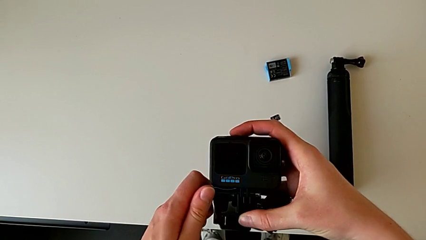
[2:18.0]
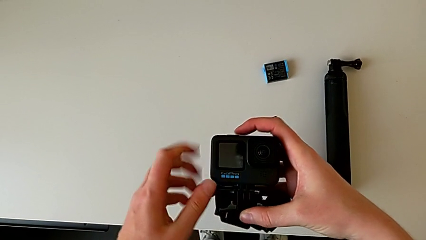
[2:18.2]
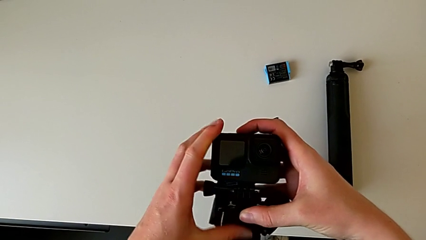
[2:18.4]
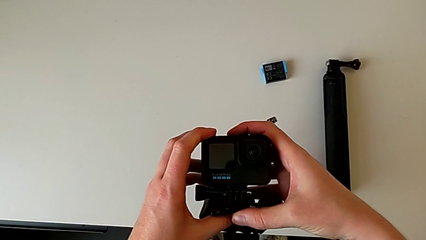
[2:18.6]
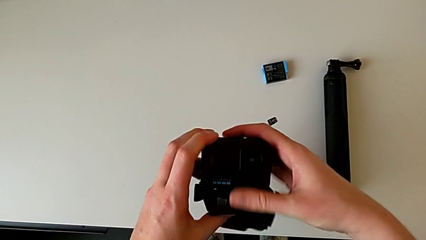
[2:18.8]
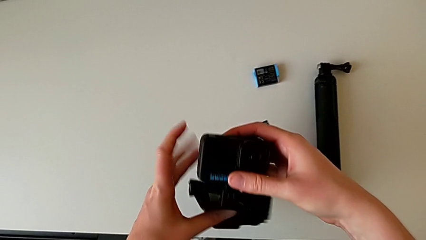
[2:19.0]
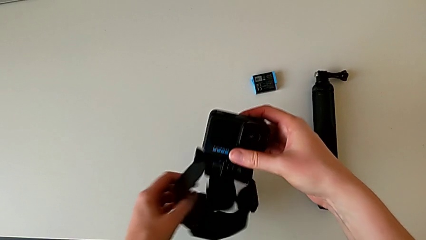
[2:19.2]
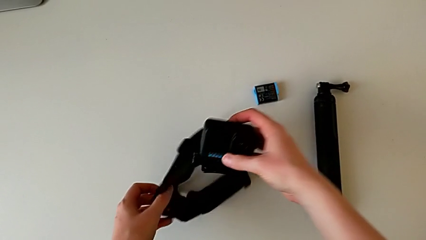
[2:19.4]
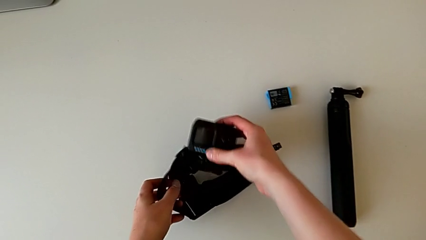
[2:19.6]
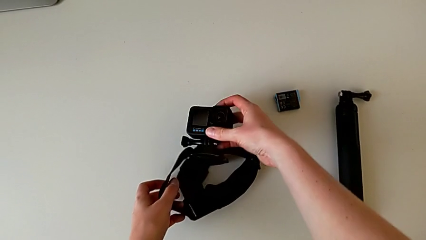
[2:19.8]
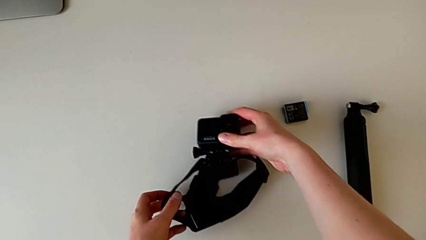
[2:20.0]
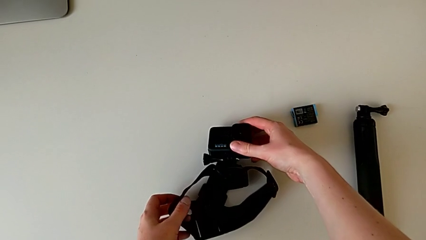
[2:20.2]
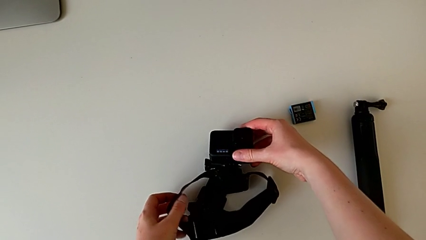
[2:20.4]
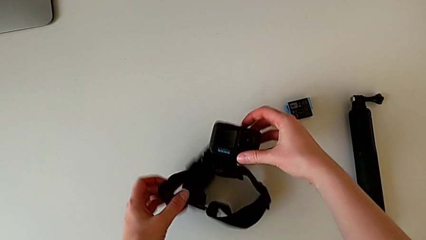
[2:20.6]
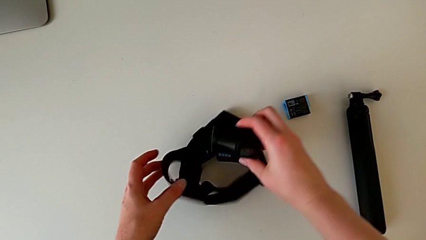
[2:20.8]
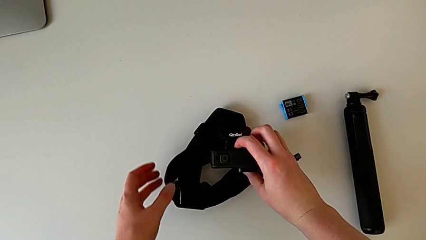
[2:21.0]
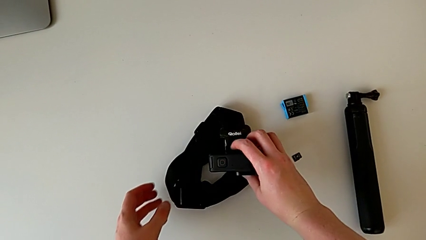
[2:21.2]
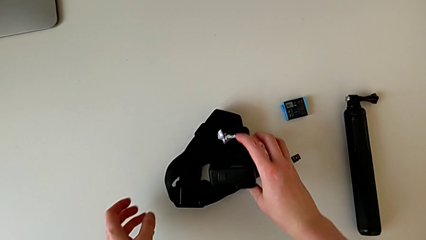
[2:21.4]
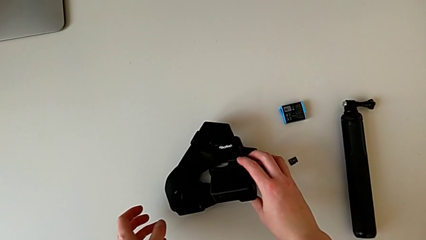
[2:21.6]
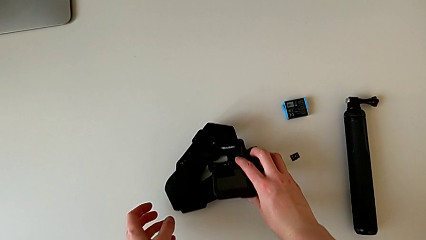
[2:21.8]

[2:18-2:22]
The camera wearer is assembling the GoPro onto the strap. They place the GoPro.

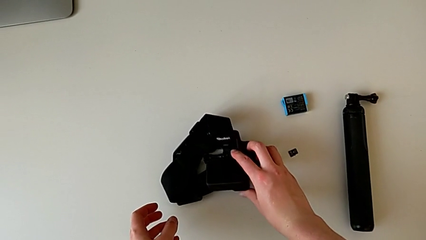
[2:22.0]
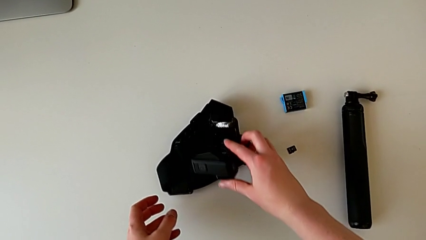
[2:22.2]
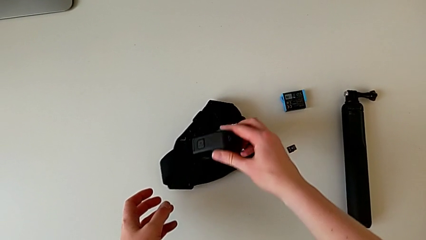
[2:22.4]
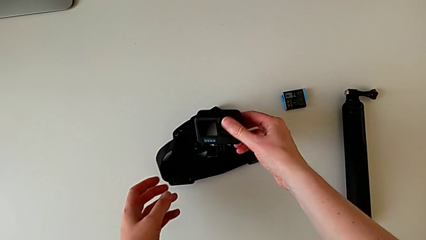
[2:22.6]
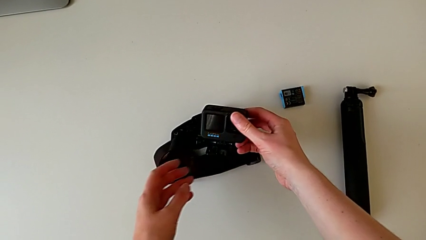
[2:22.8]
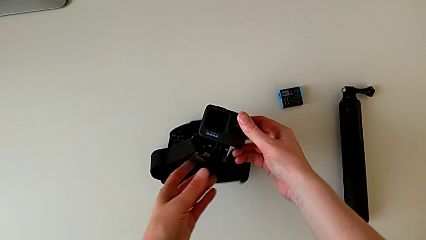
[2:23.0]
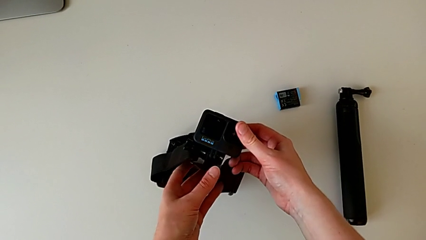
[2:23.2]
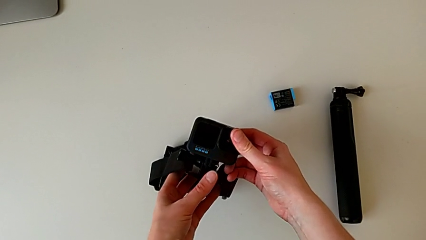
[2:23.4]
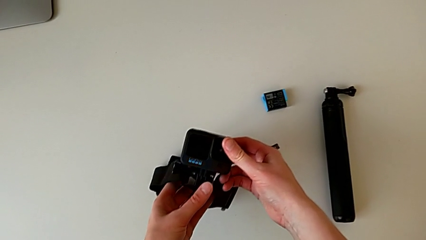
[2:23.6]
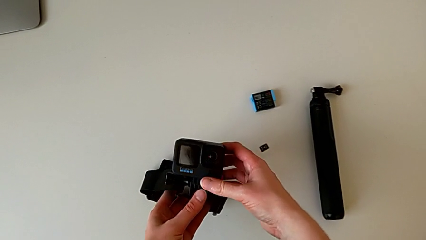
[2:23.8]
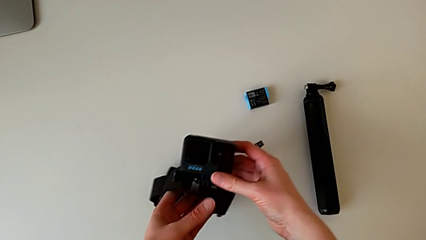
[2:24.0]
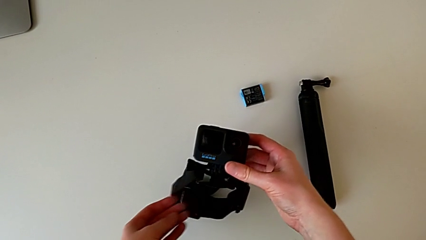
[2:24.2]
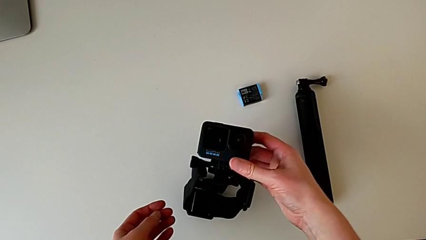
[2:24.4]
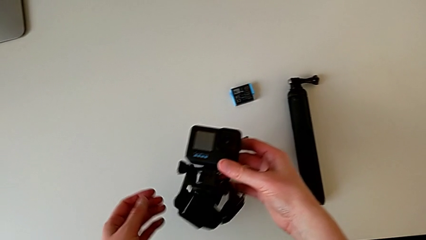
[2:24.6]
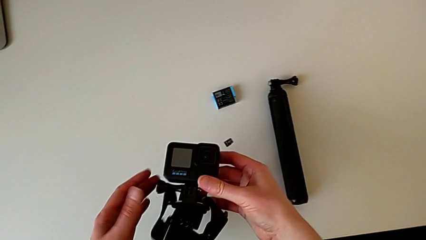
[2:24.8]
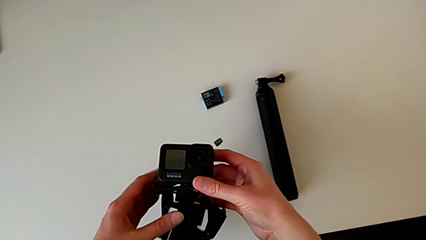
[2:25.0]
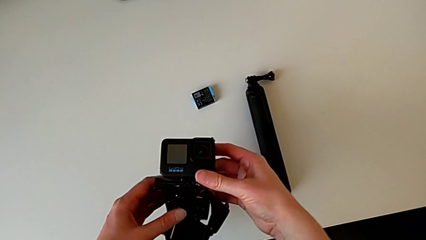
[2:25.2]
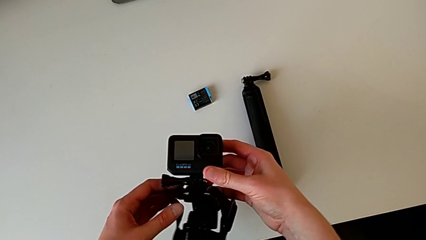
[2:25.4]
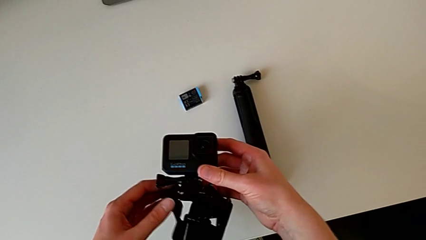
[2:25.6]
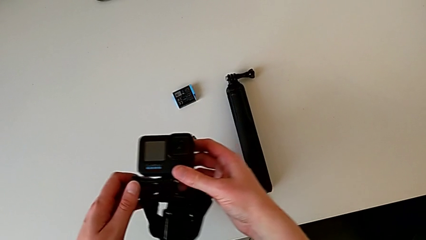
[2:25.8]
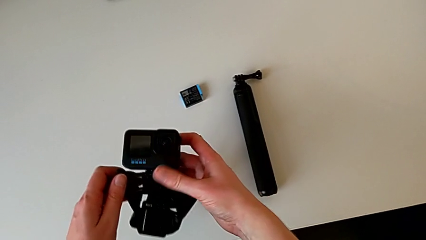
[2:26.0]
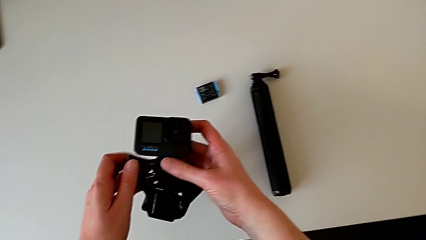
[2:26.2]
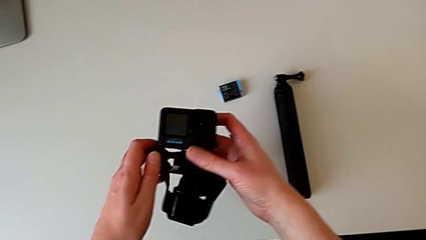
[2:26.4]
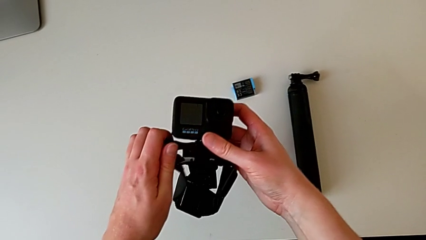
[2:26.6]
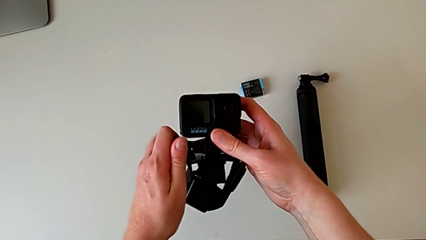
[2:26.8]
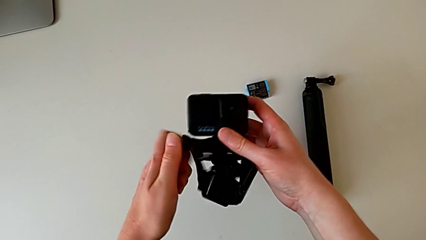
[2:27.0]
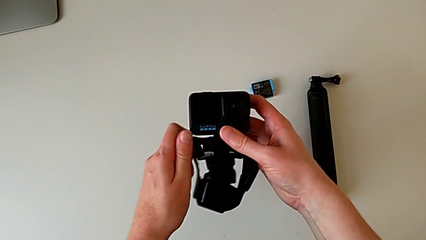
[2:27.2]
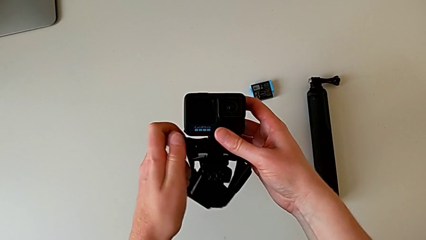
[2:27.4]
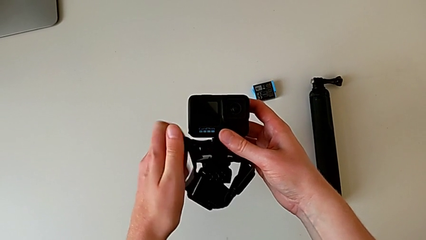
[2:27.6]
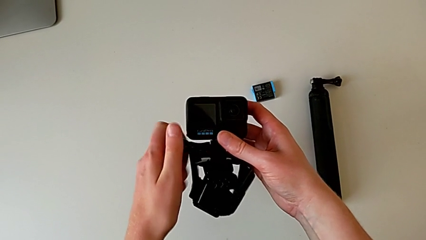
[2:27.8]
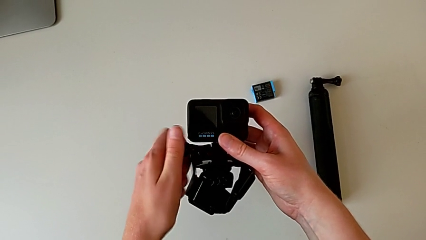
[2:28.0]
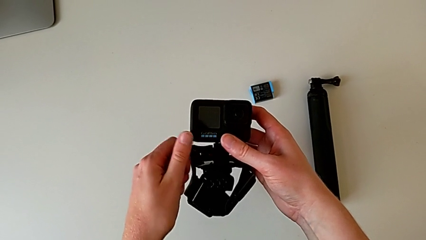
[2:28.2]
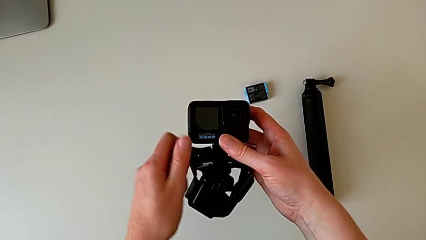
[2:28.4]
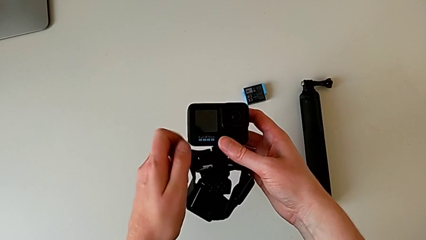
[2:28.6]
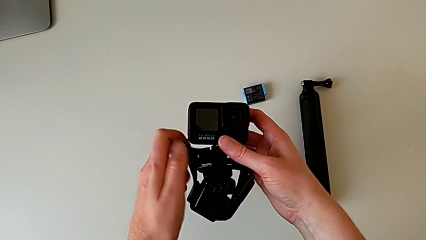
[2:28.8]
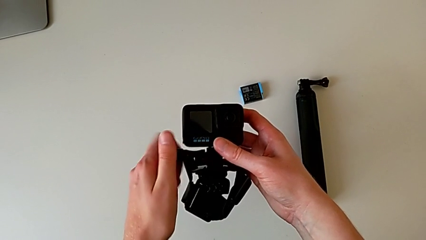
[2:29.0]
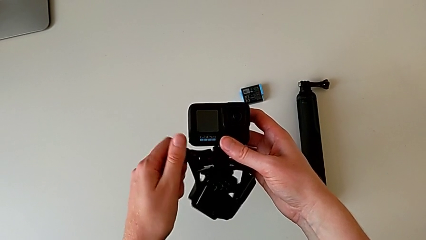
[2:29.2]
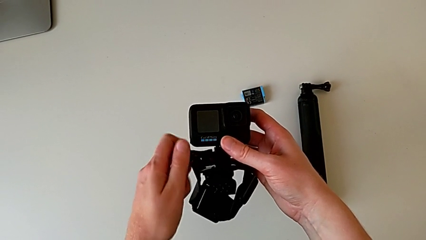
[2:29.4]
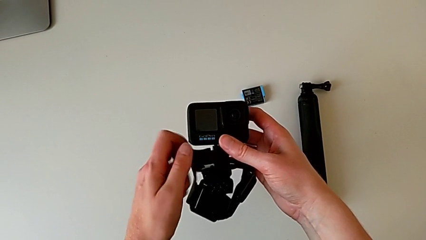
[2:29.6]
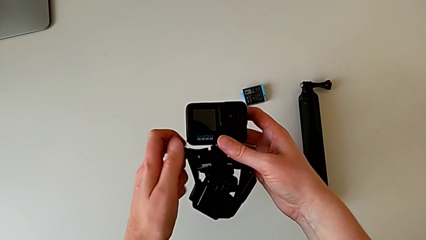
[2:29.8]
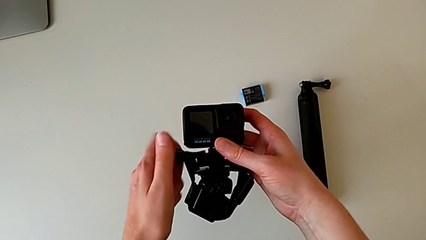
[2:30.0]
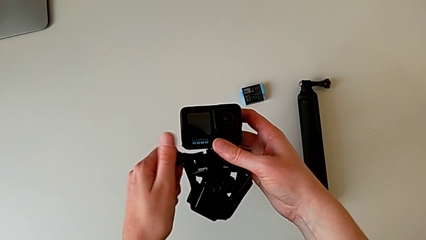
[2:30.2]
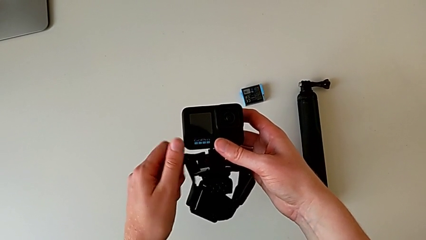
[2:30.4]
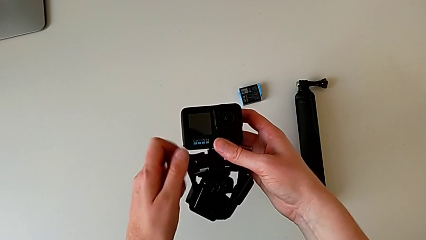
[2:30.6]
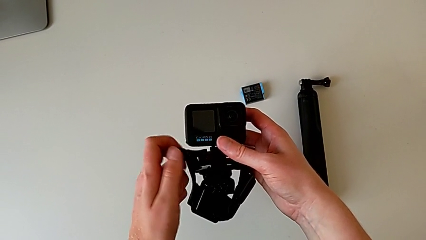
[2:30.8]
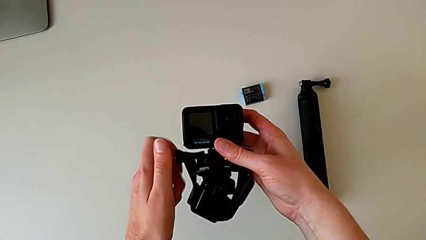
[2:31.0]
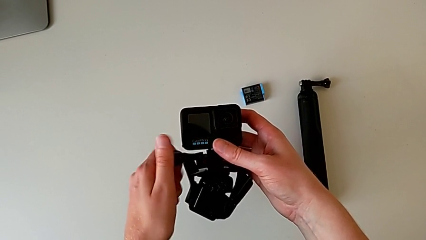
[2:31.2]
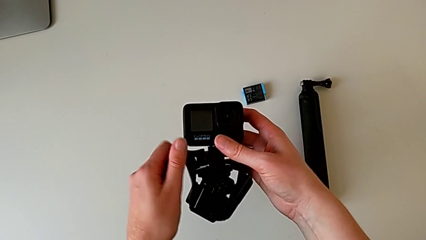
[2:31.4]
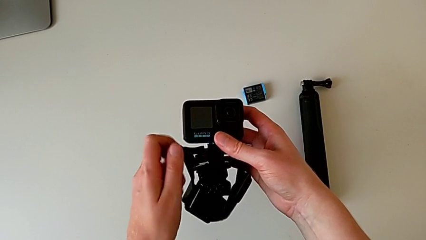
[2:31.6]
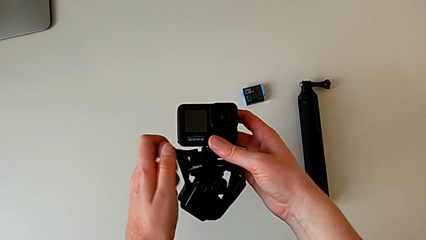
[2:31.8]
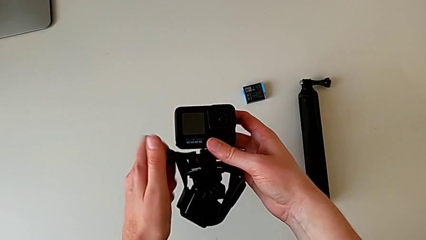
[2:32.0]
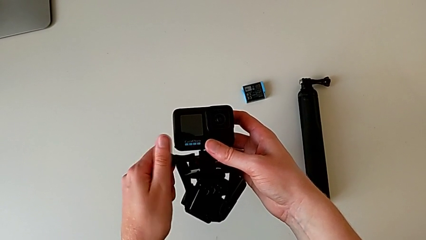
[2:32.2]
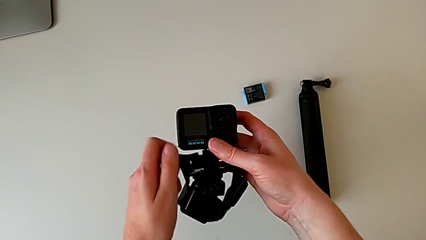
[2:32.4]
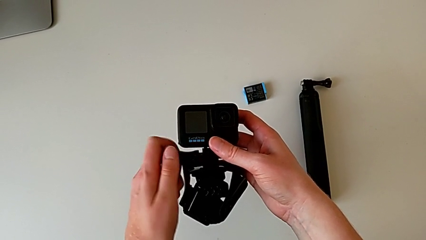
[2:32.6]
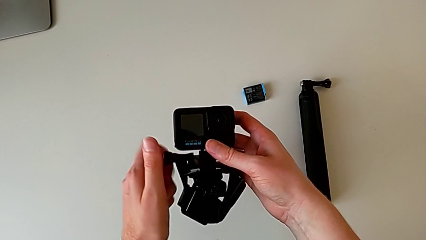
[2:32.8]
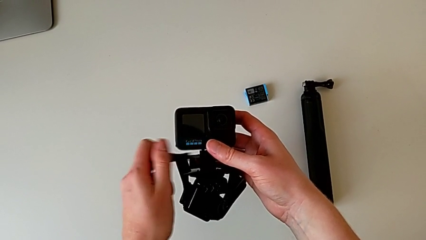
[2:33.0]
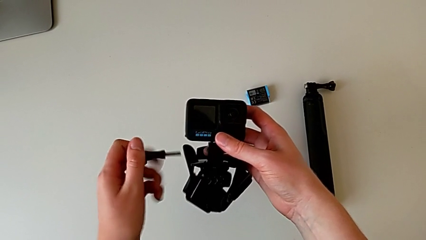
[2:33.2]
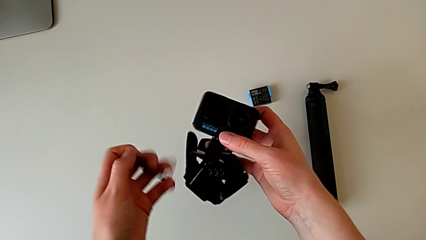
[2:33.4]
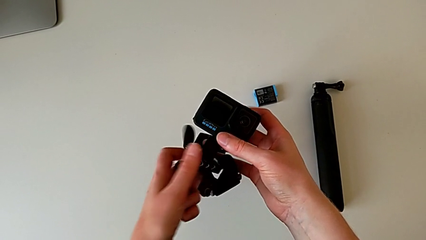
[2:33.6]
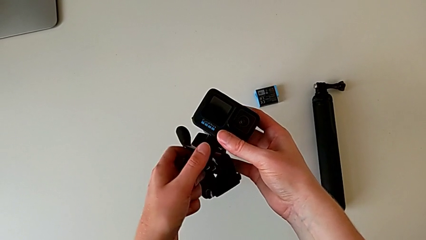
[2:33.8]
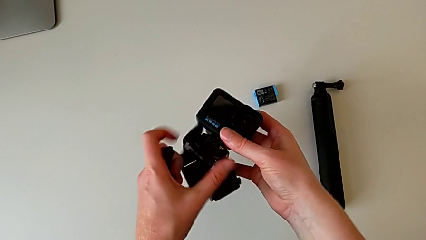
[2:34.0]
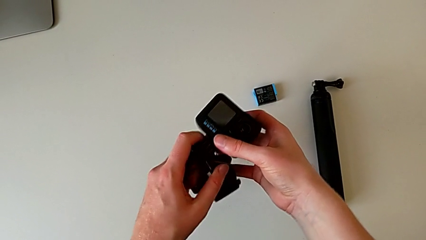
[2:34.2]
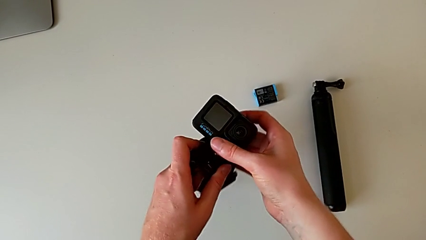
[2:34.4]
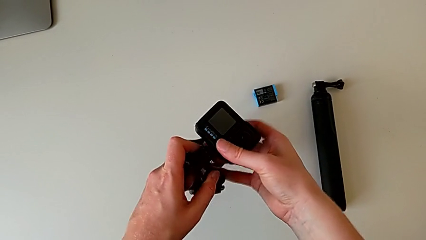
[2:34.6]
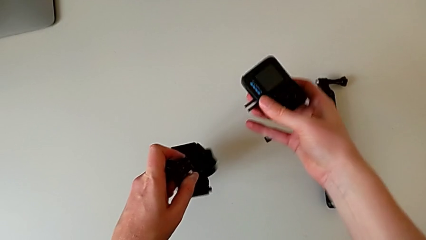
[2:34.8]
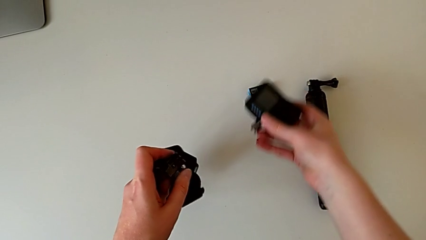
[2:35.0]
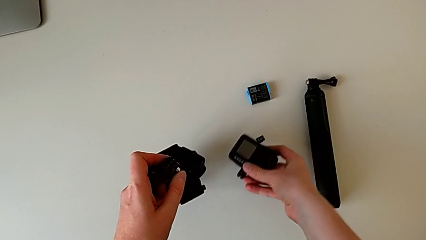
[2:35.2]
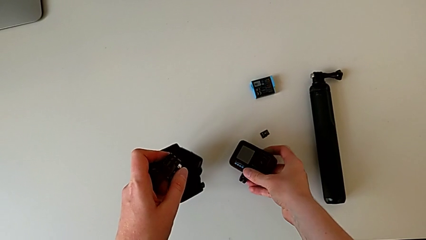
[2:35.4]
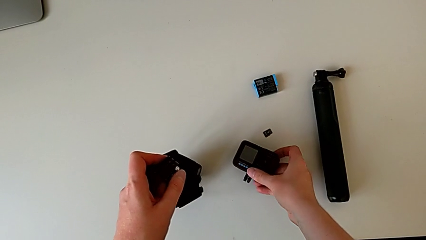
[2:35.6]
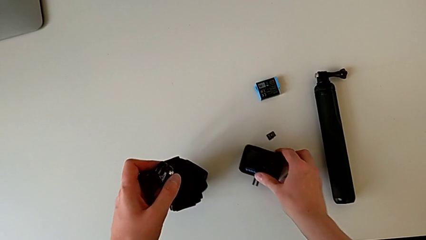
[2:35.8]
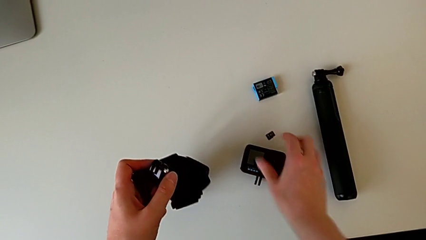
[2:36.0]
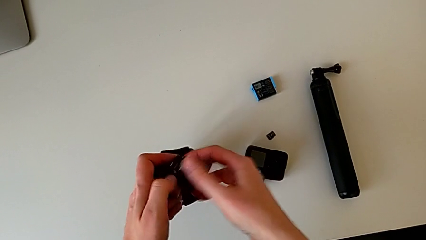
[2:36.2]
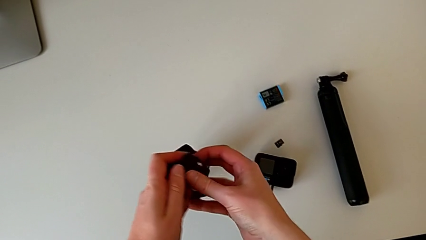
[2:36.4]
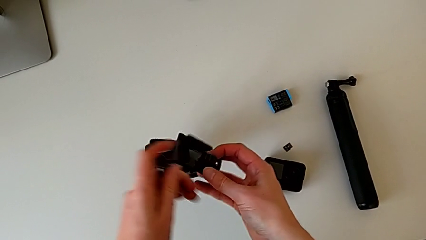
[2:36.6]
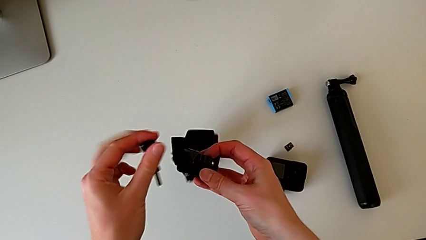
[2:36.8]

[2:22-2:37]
The camera wearer is changing the GoPro strap to the Handheld grip. They lift the GoPro, unscrew the screw, withdraw the GoPro and place it.
